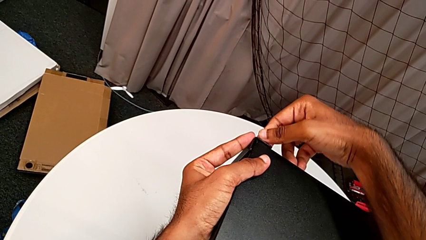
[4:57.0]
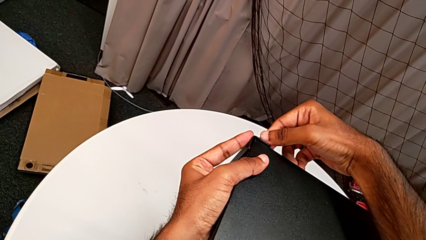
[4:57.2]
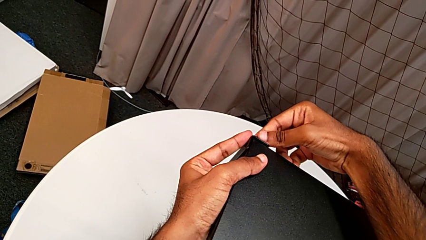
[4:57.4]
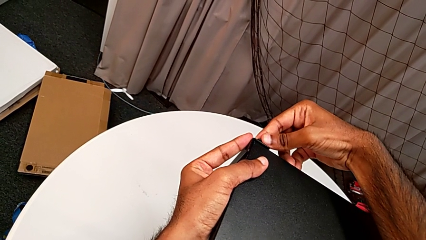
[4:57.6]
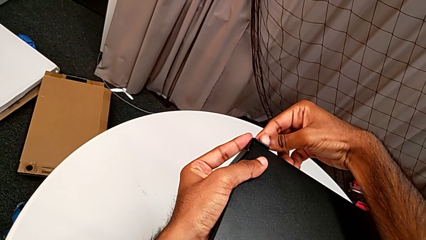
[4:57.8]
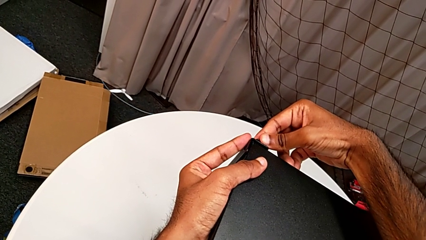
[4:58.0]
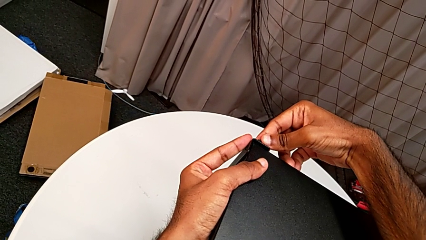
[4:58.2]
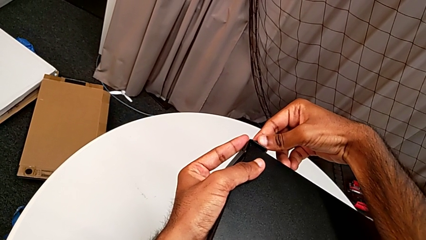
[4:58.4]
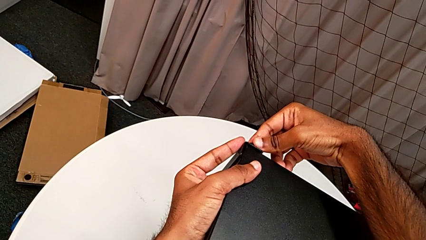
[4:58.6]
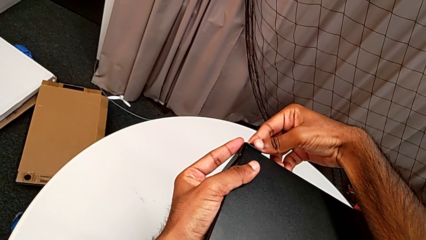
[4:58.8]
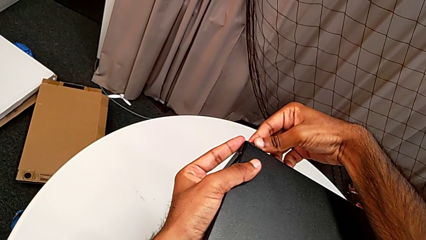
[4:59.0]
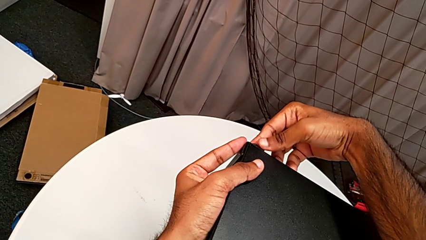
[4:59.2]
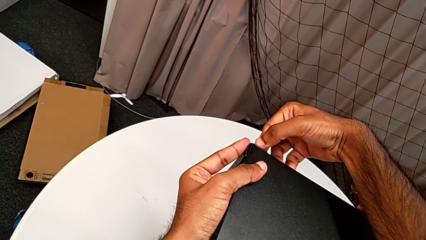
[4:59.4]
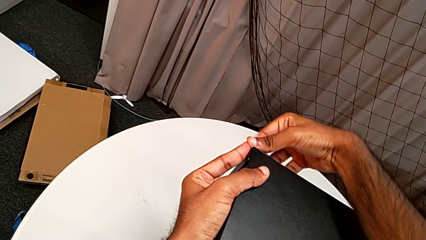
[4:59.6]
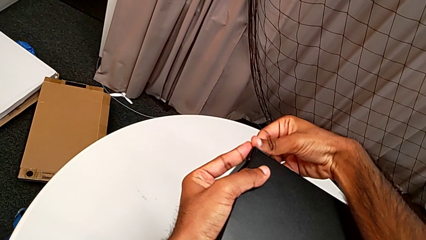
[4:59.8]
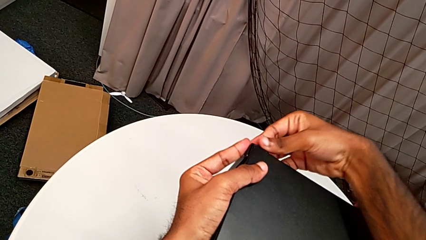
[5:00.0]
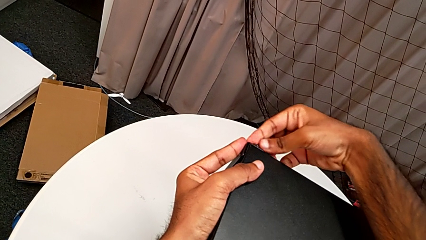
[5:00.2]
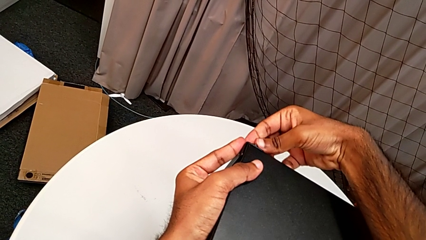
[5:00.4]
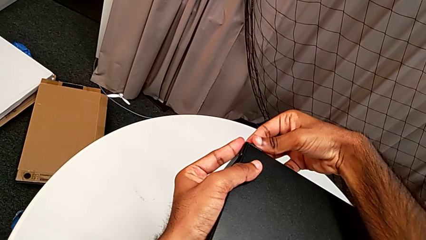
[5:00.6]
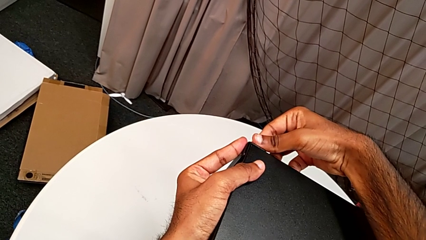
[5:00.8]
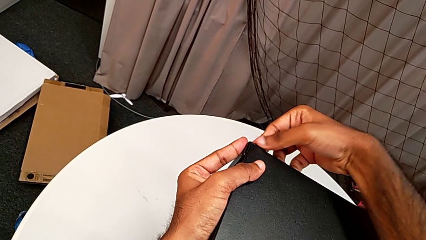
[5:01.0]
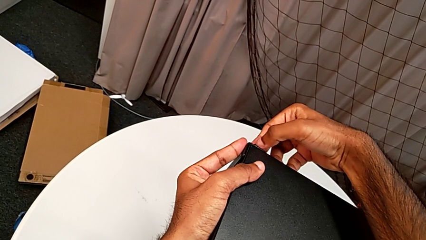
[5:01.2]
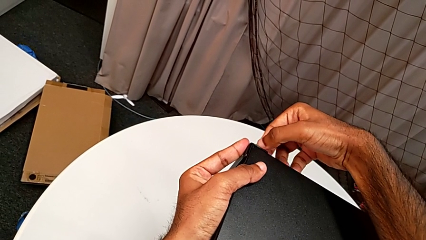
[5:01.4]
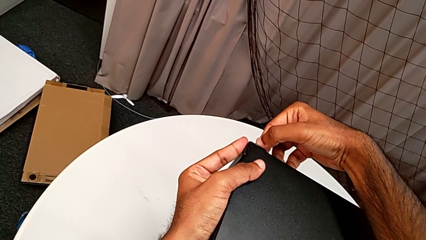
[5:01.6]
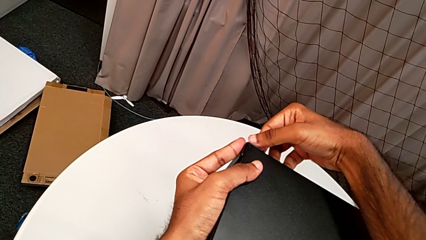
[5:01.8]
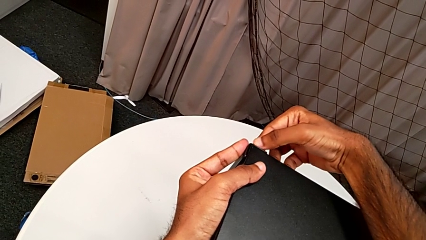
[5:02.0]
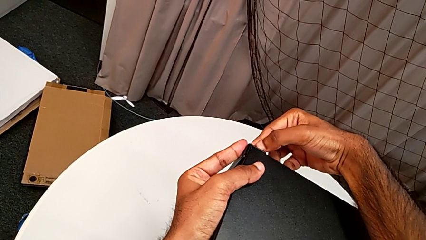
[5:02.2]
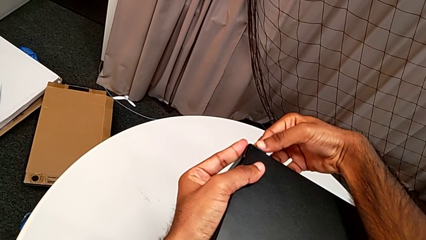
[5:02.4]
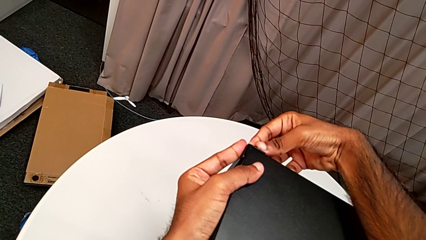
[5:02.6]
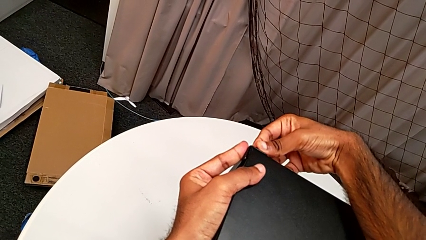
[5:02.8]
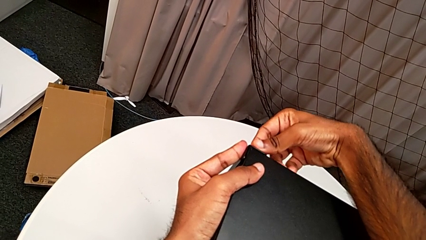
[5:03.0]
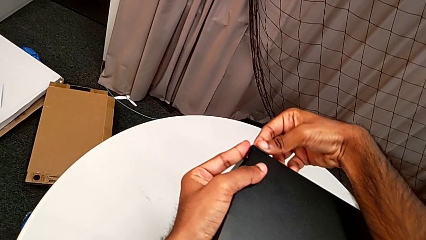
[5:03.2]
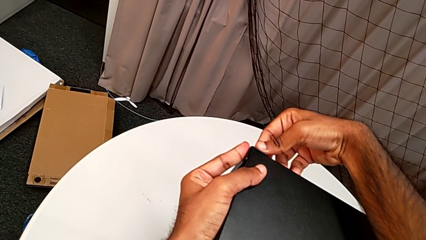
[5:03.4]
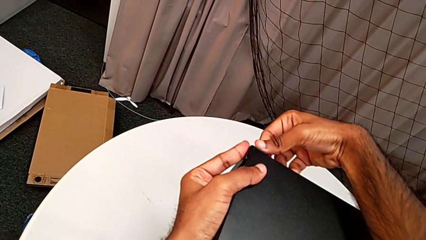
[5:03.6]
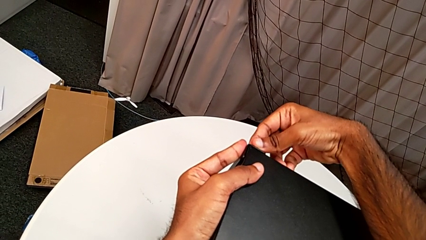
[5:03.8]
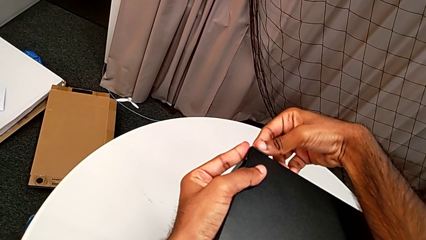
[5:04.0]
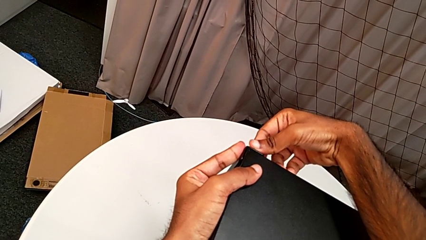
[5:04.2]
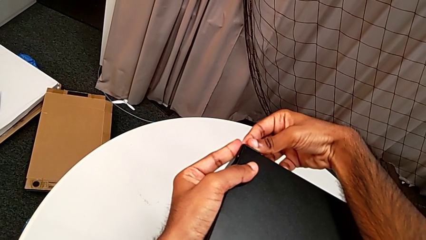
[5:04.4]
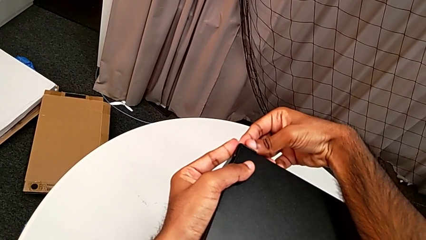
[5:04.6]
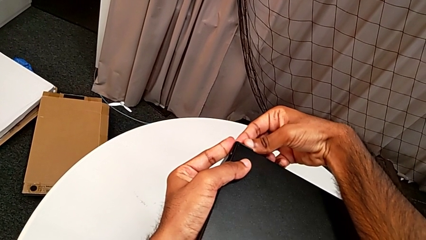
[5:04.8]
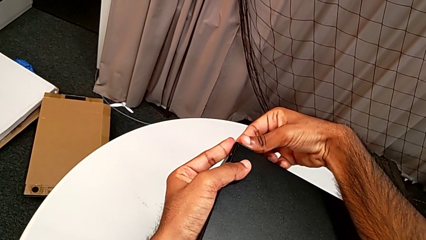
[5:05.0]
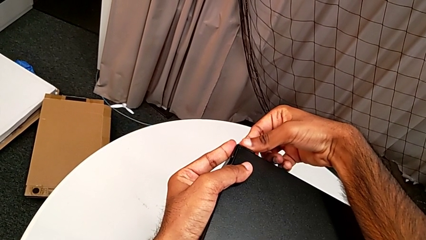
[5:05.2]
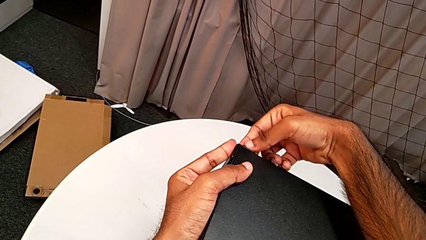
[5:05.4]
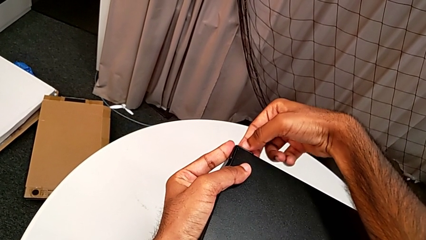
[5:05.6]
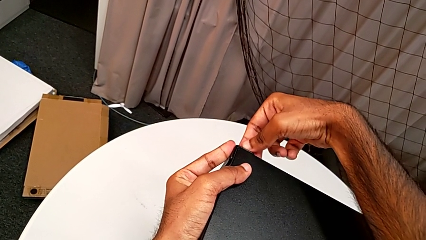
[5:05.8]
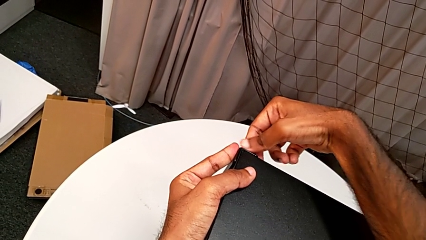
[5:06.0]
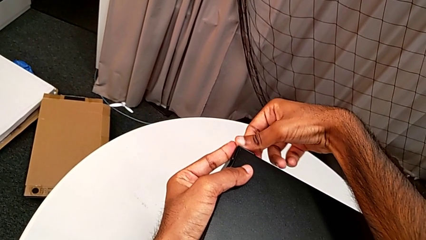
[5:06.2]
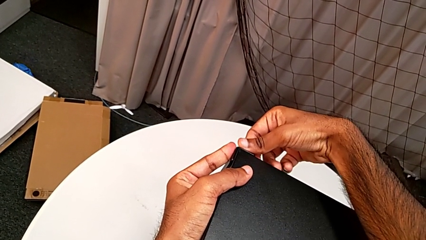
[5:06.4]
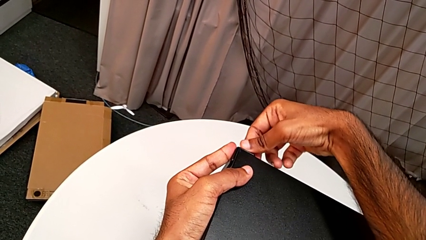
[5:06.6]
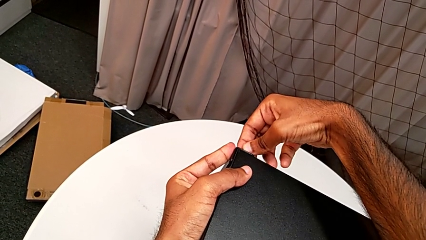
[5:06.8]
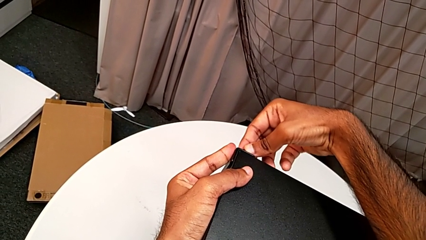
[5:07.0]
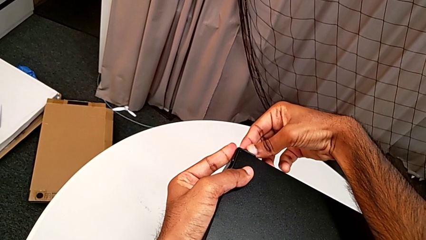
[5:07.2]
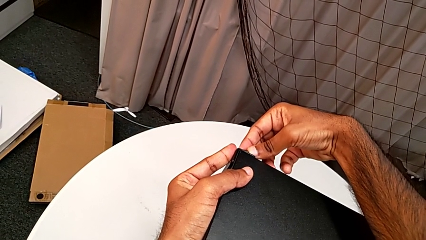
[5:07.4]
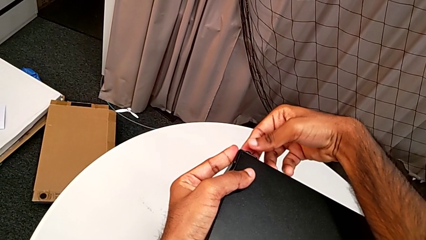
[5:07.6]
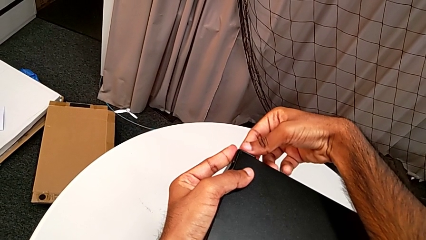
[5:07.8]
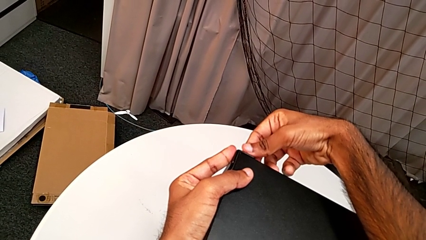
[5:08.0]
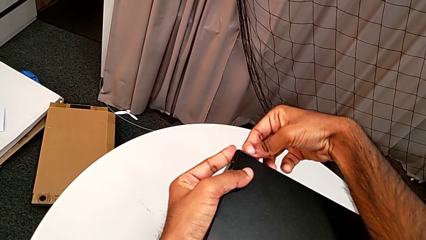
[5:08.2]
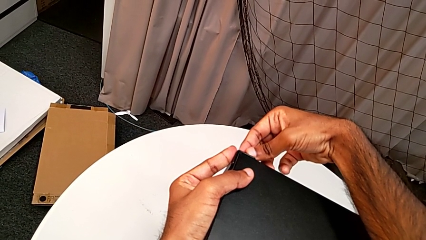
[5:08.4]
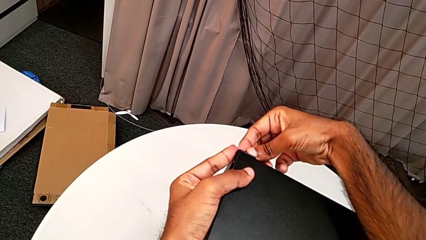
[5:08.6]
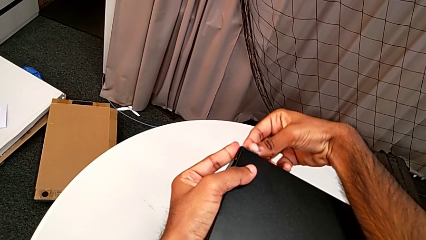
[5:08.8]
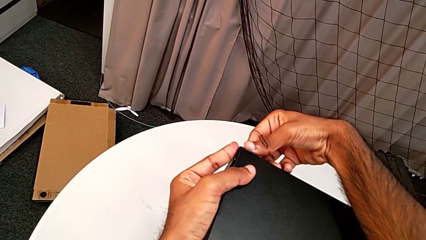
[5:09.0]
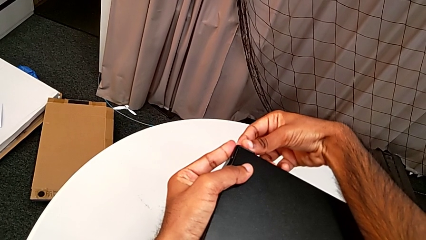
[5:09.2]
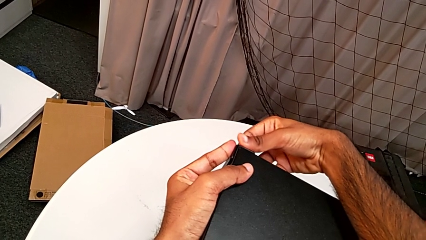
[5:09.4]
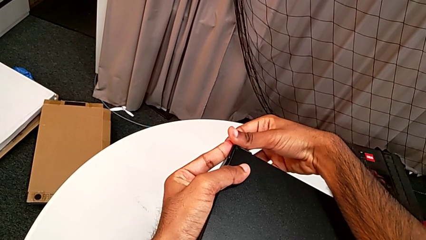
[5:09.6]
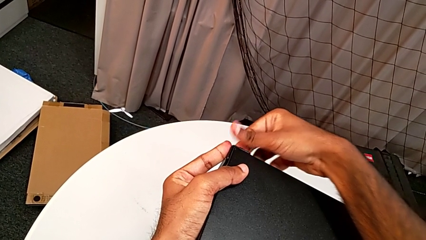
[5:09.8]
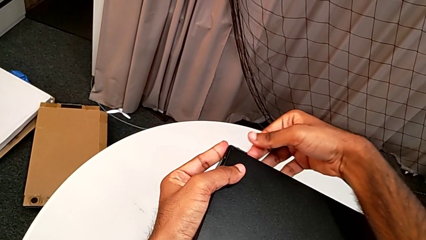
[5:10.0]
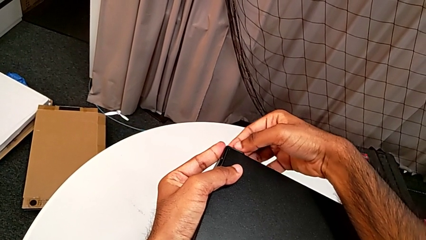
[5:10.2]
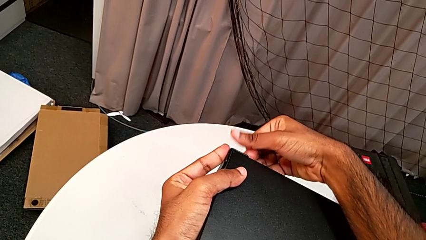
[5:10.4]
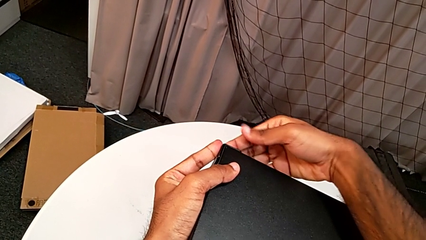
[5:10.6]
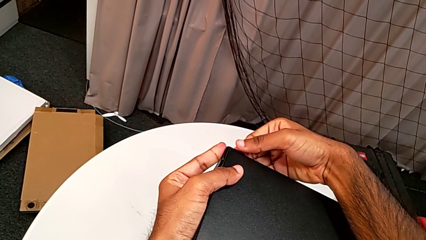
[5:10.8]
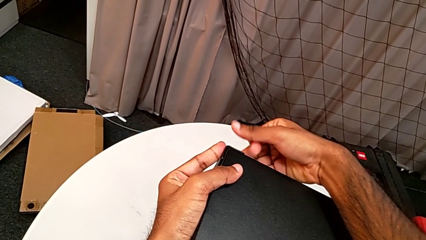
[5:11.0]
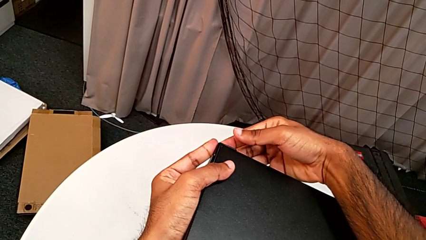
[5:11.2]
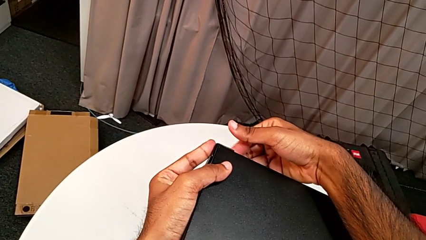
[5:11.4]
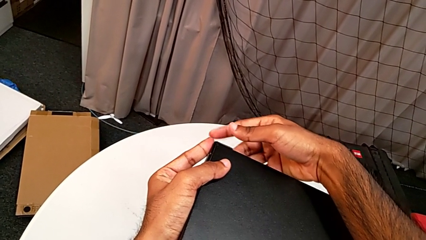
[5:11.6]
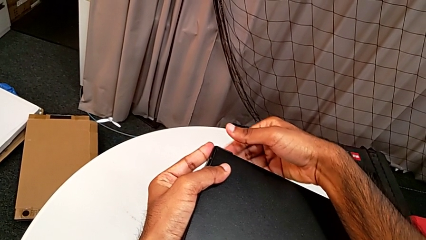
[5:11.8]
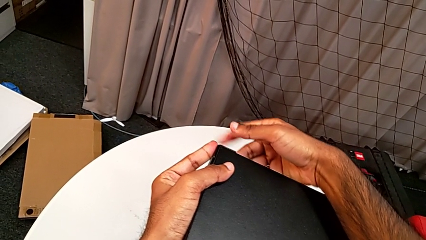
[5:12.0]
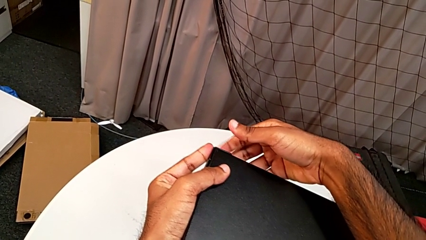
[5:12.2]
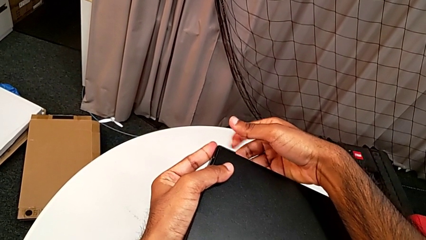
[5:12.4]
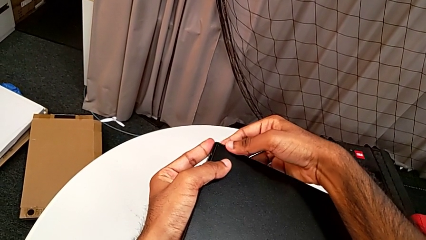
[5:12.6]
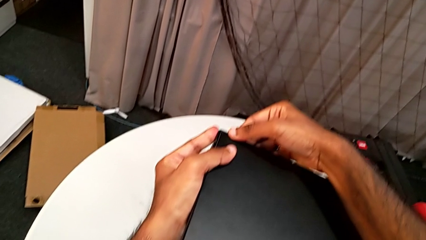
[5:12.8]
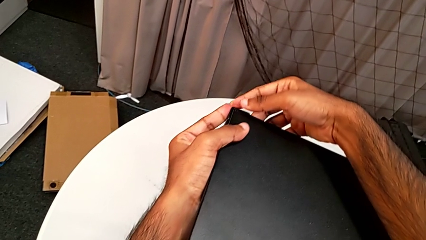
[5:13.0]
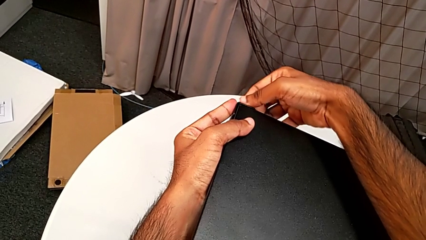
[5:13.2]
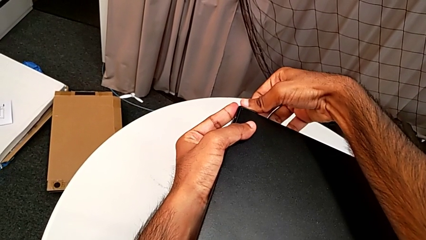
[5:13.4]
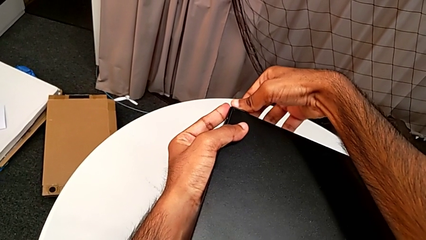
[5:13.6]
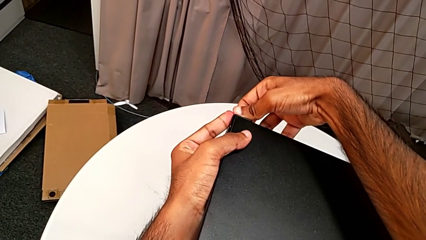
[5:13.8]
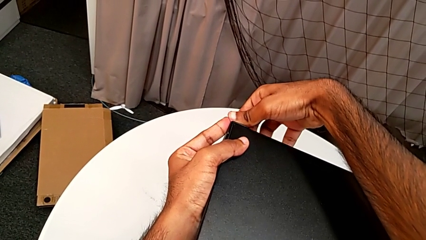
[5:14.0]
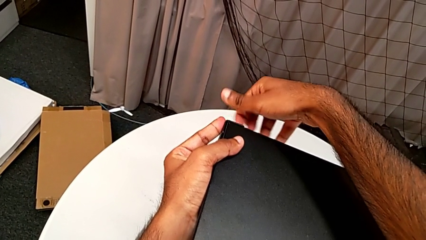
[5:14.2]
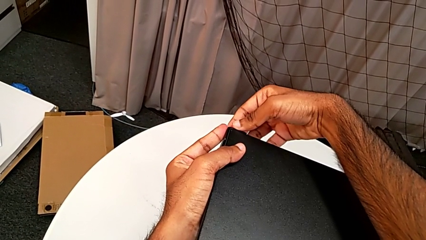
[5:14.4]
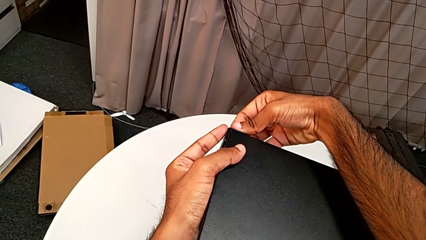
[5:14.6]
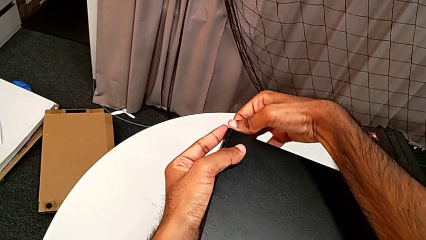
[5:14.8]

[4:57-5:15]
The camera wearer is screwing one side of the second leg of the table. They begin to screw the hex socket head.
